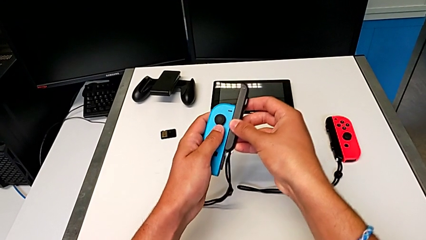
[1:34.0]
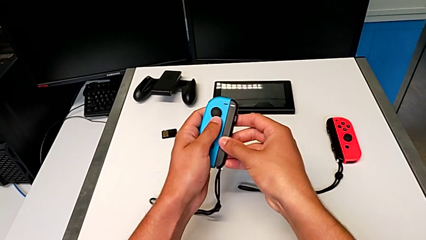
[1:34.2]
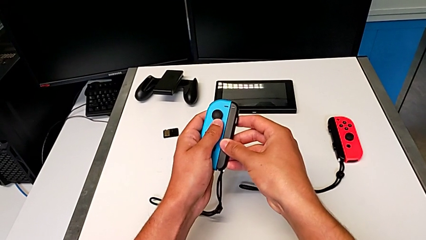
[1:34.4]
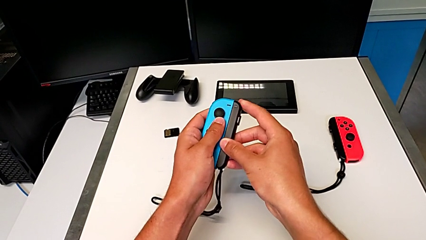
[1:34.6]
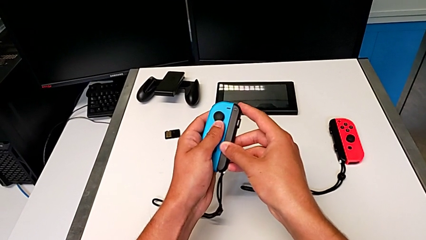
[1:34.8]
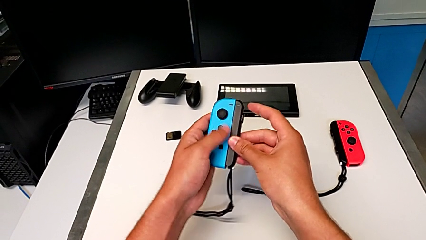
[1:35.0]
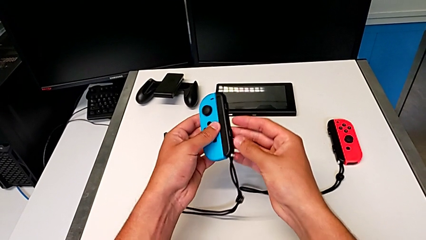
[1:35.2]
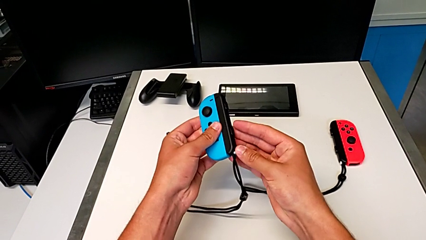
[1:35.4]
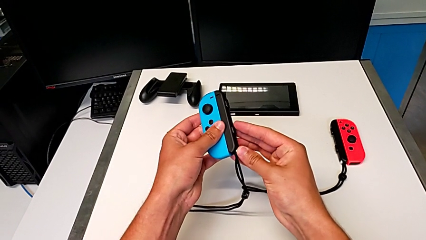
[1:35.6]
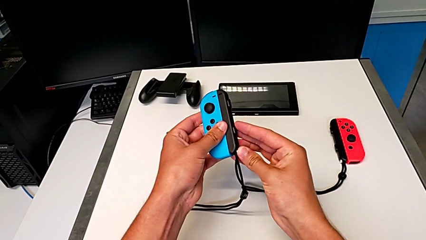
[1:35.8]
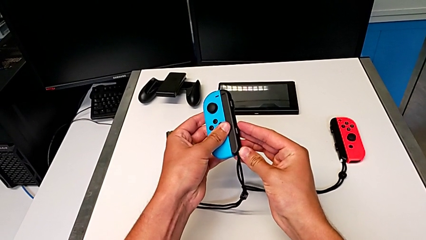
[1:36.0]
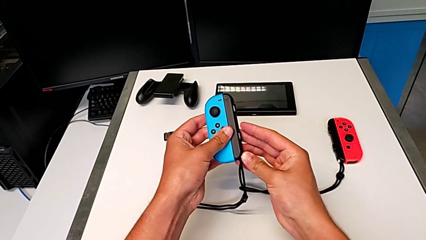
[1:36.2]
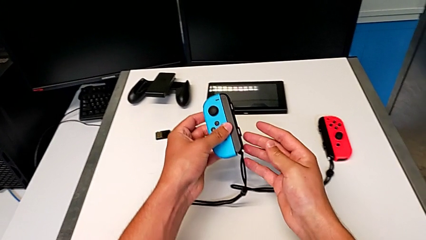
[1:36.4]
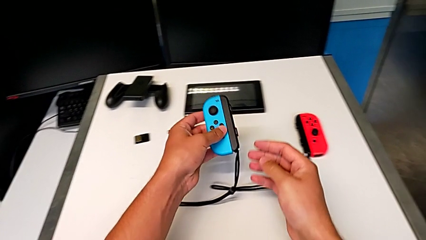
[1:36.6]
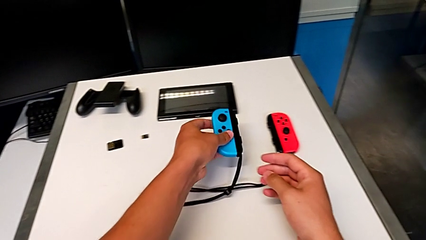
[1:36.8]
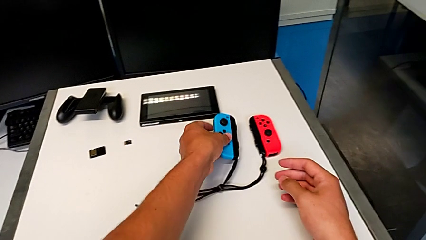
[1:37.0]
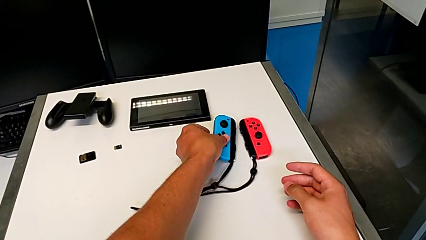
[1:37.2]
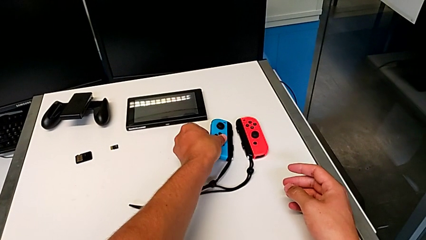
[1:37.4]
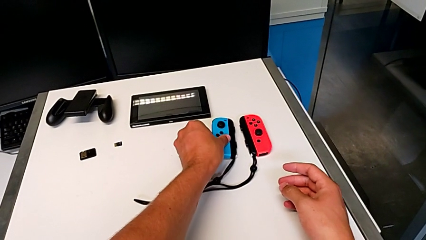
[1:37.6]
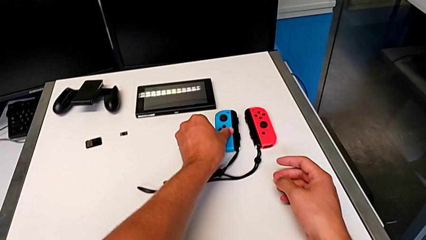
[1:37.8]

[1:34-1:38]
The camera wearer is assembling the Joy-Con controllers to the Joy-Con straps. They press the white Joy-Con strap lock and place the blue Joy-Con controller.

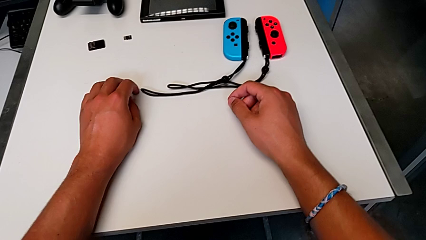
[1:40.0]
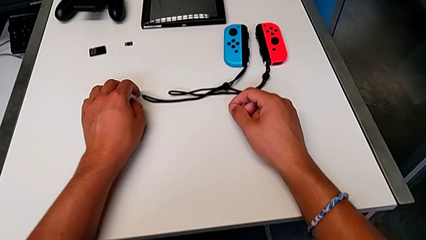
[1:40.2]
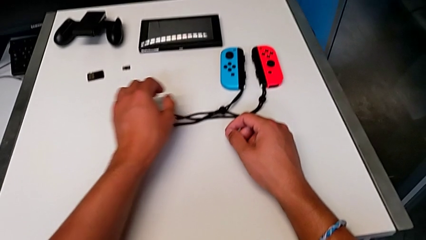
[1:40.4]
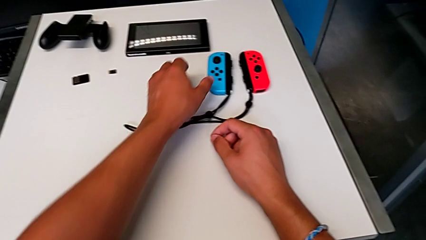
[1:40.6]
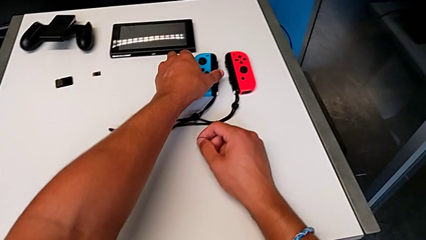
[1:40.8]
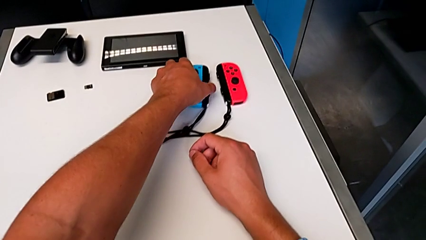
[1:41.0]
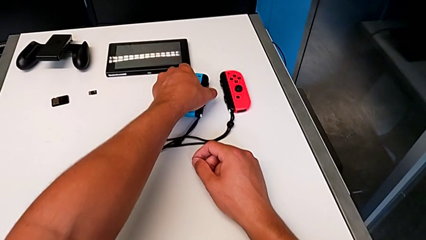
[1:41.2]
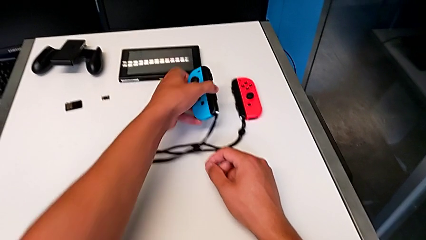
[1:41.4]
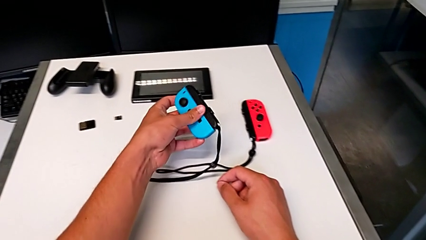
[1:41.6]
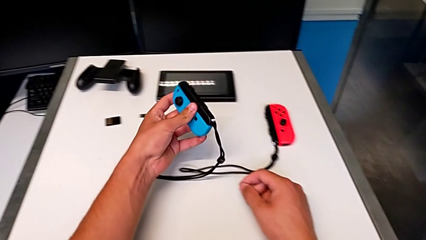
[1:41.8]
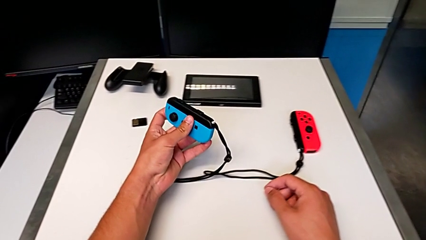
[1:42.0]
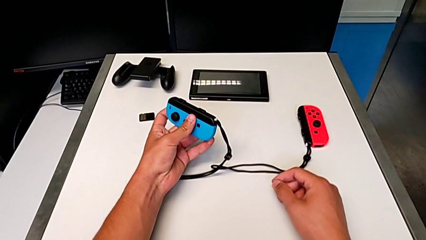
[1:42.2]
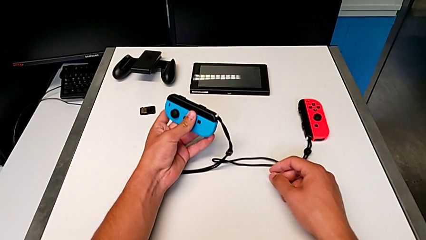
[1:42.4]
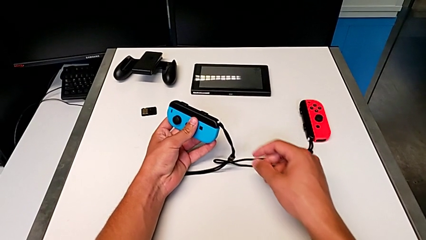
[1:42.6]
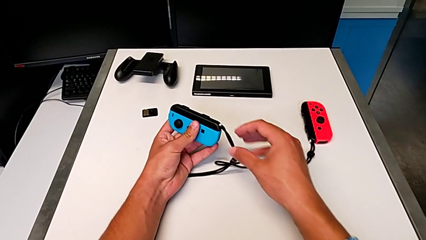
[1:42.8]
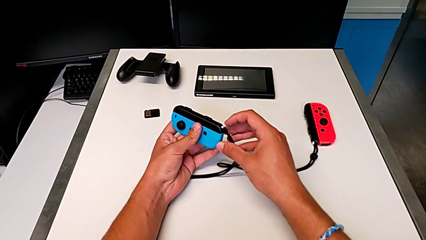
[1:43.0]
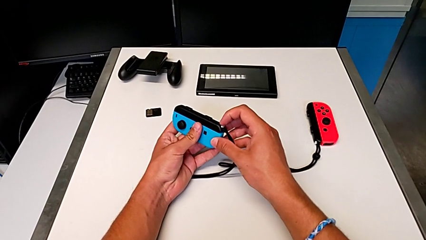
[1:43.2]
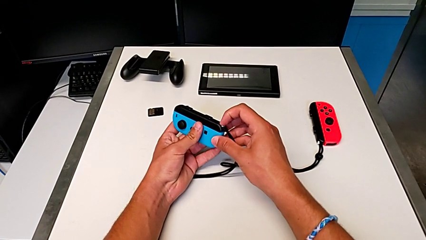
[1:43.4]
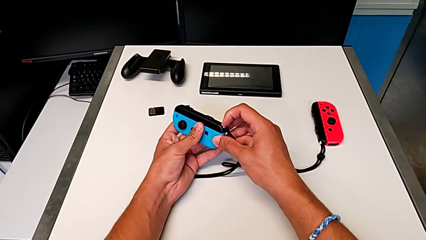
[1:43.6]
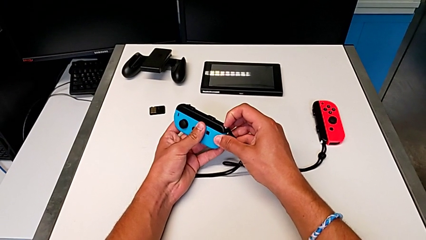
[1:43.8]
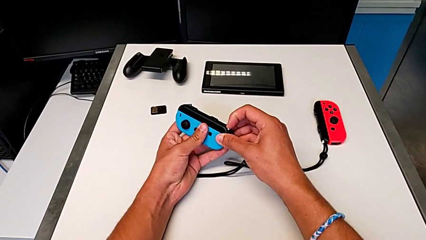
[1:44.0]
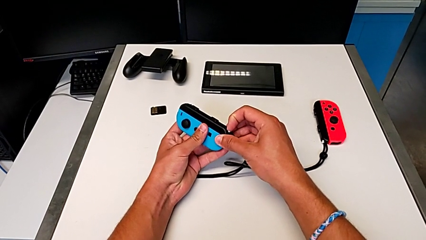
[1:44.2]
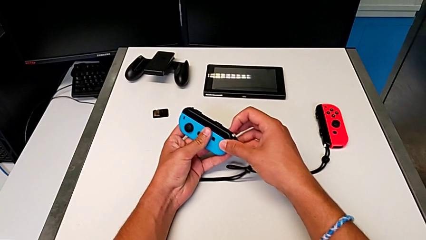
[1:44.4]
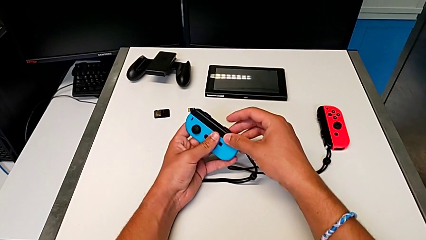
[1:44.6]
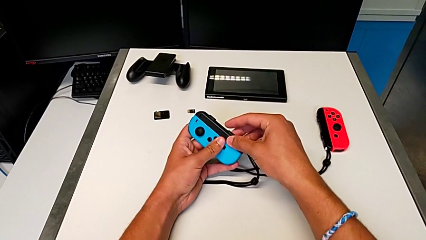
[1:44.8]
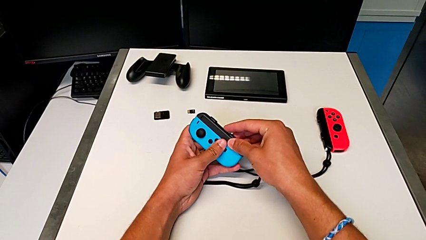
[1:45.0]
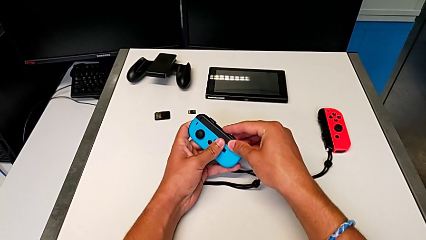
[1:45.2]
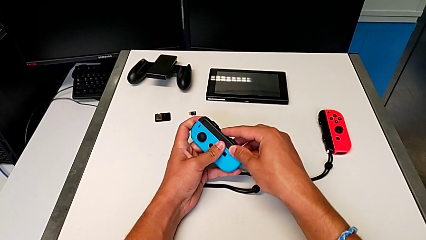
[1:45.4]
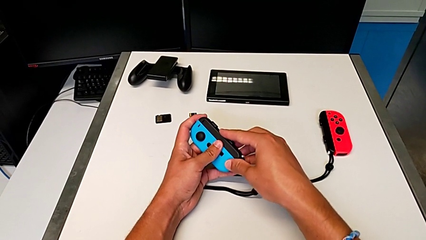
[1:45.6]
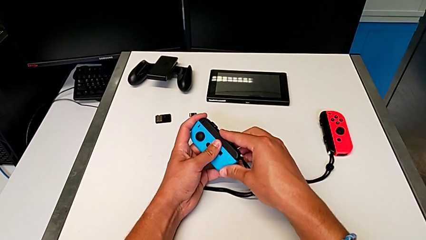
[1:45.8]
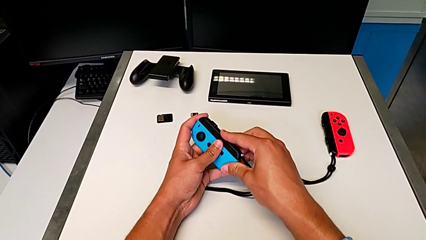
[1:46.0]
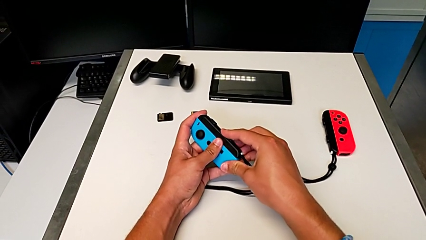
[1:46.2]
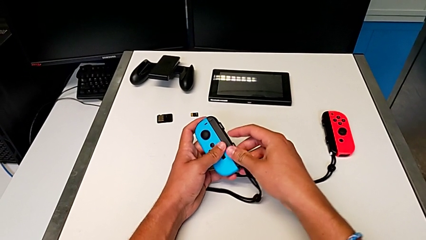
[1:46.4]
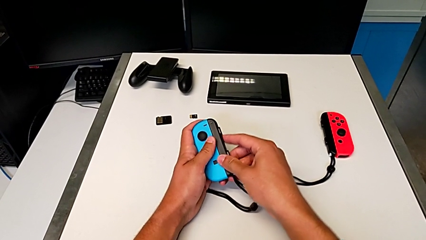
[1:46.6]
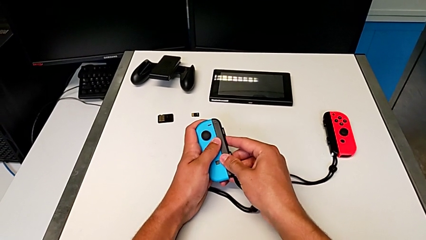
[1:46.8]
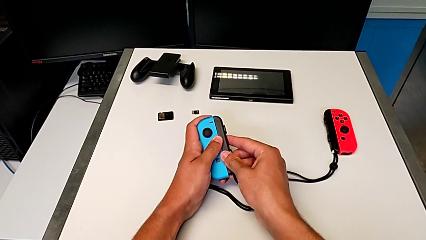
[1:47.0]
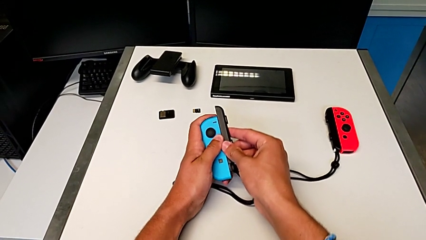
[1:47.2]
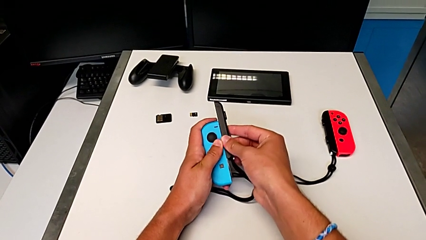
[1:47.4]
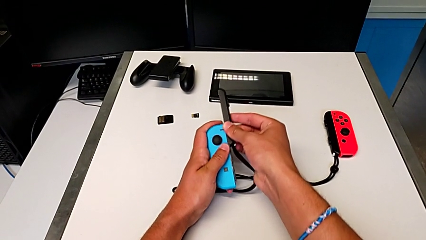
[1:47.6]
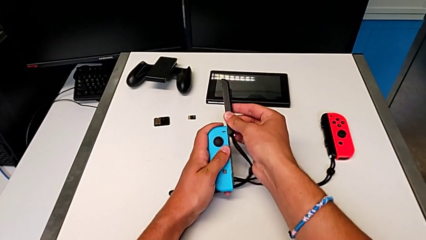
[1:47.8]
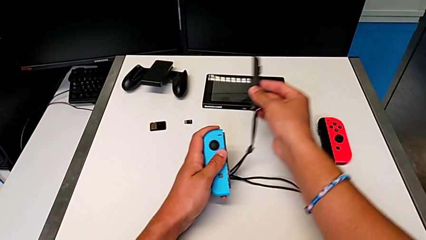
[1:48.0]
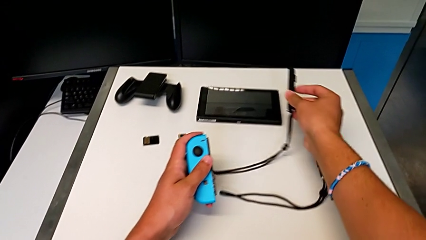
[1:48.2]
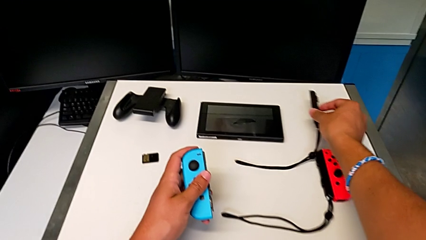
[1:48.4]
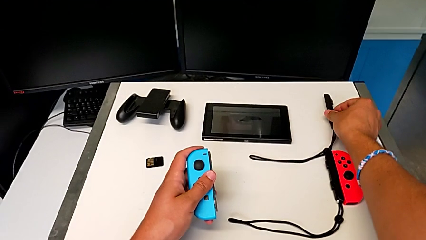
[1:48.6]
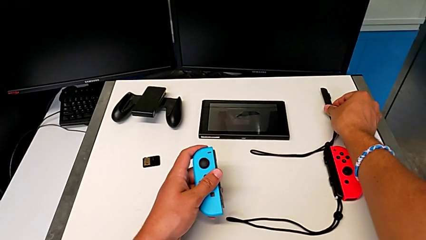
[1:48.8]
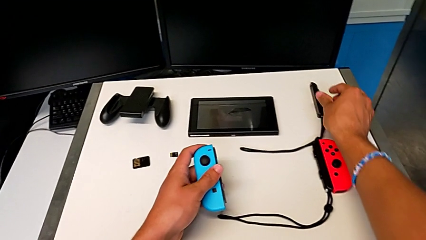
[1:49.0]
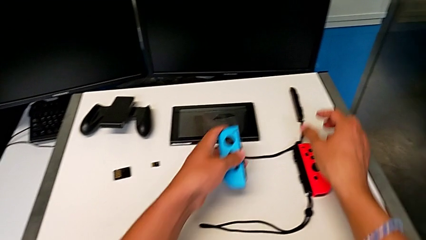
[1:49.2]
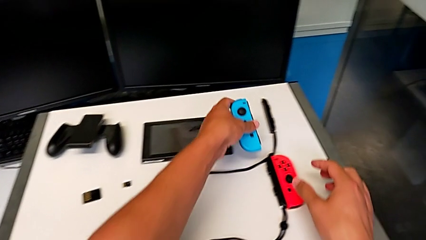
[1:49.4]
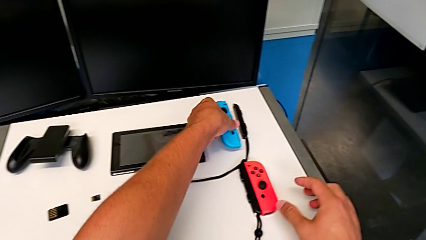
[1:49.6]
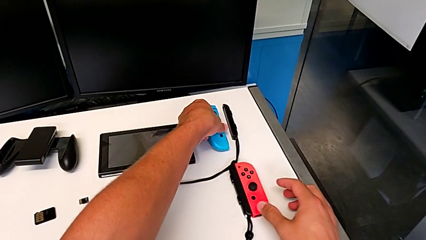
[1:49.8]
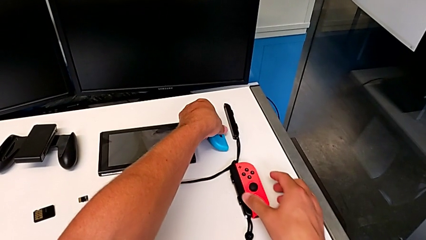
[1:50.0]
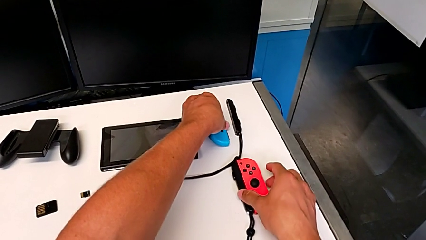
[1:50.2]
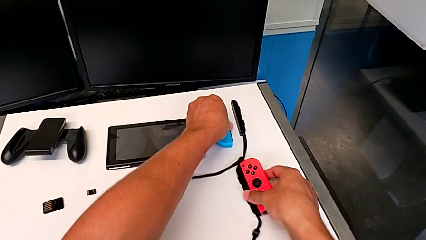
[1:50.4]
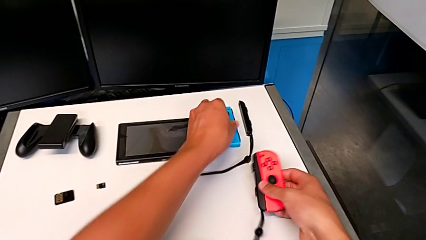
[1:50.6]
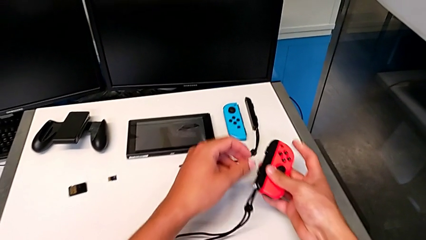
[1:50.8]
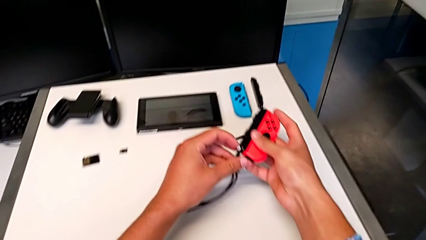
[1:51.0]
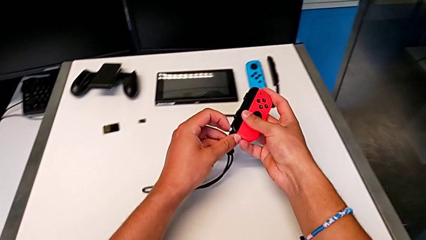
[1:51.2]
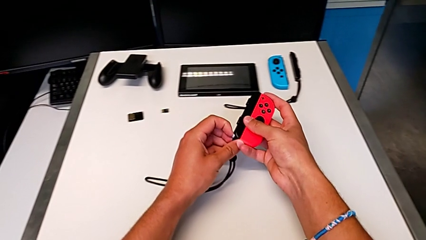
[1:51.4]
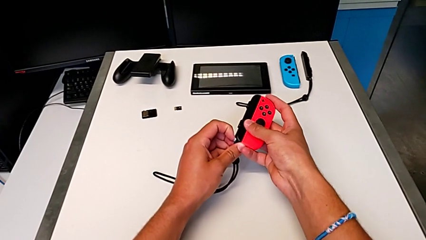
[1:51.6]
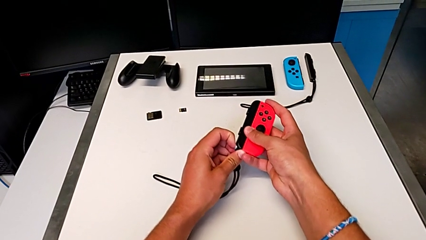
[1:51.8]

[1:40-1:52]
The camera wearer is disassembling the Joy-Con controllers from the Joy-Con straps. They grab the blue Joy-Con controller, lift it, unlock the white Joy-Con strap lock, slide the blue Joy-Con controller, withdraw it, place the first Joy-Con strap, place the blue Joy-Con controller, lift the red Joy-Con controller and unlock the white Joy-Con strap lock.
